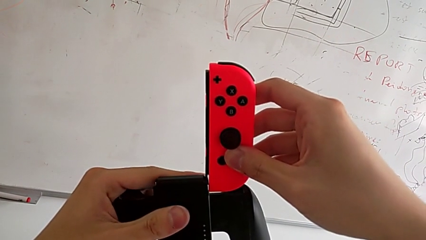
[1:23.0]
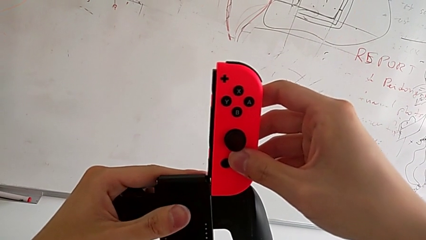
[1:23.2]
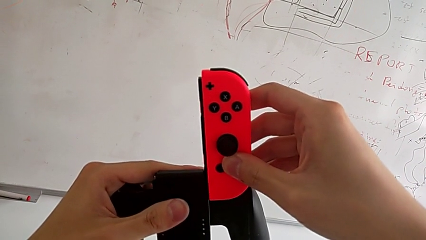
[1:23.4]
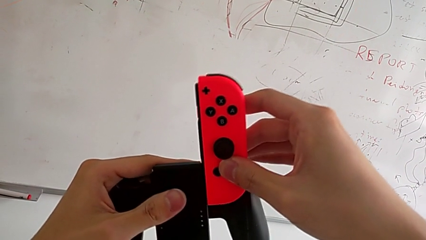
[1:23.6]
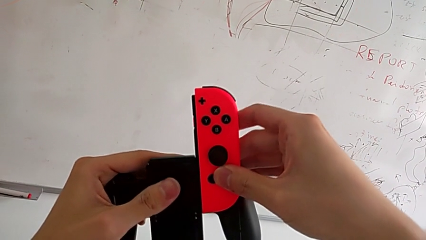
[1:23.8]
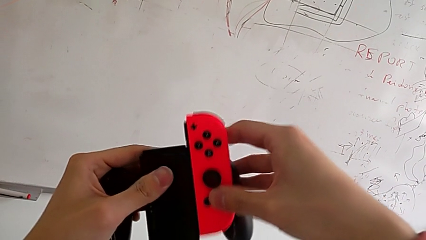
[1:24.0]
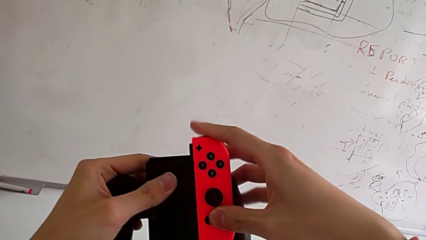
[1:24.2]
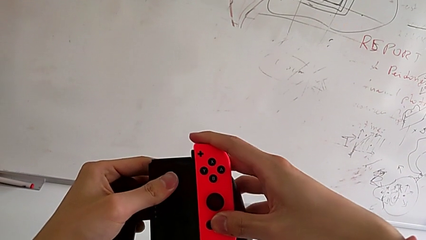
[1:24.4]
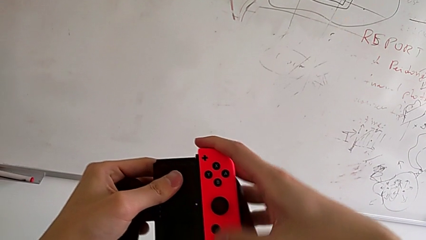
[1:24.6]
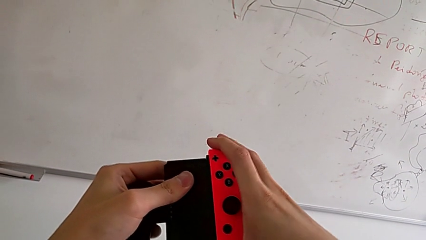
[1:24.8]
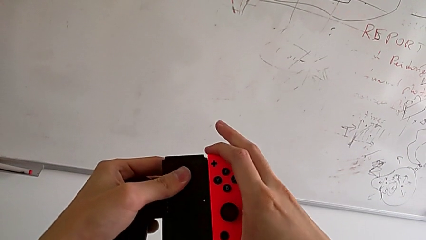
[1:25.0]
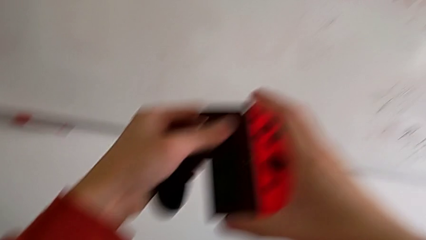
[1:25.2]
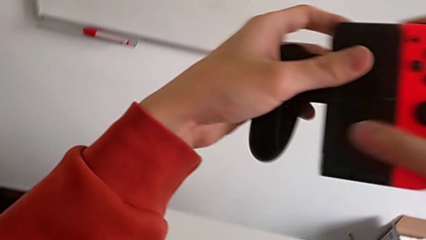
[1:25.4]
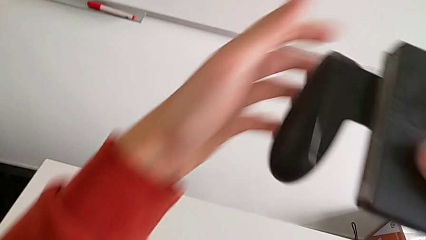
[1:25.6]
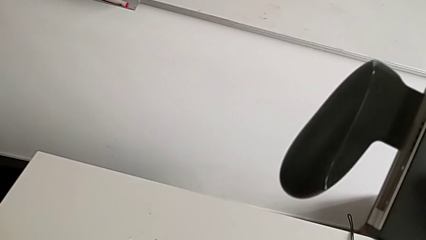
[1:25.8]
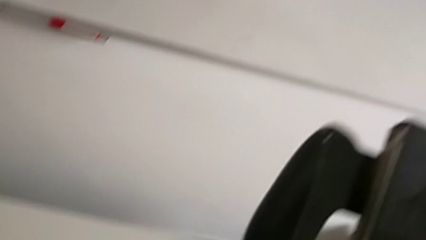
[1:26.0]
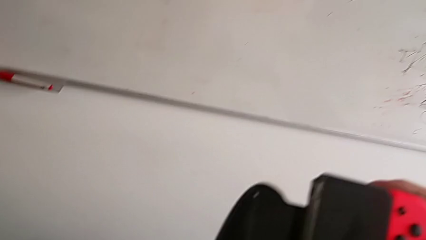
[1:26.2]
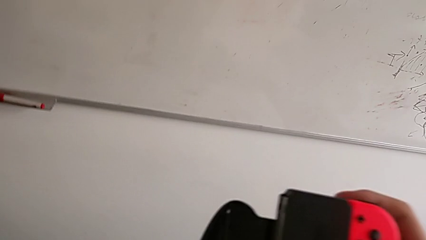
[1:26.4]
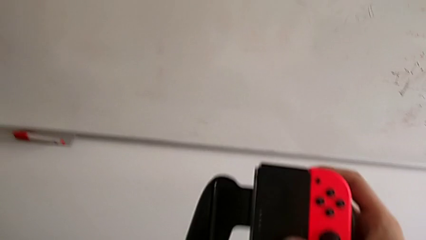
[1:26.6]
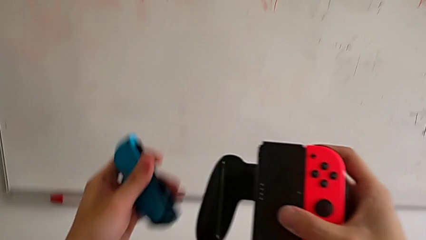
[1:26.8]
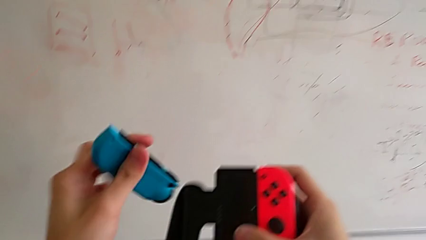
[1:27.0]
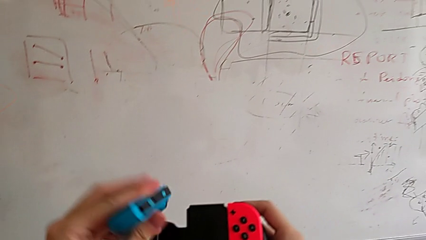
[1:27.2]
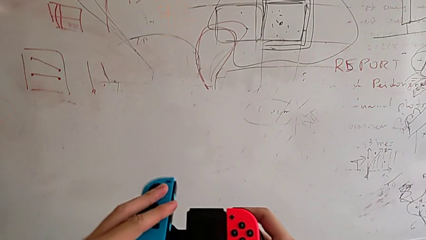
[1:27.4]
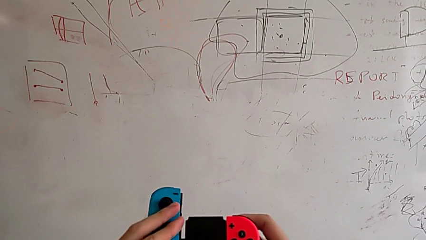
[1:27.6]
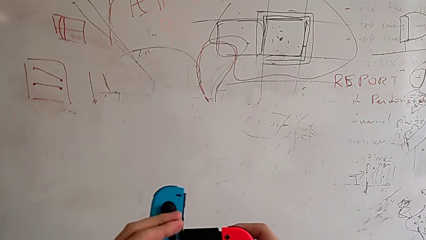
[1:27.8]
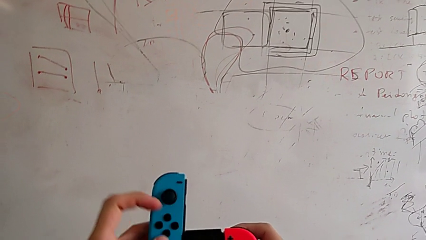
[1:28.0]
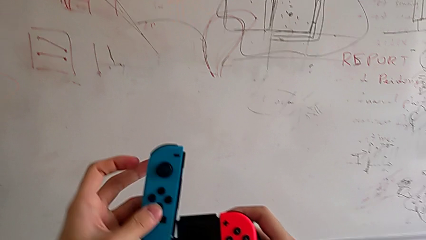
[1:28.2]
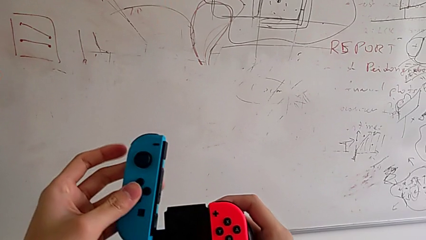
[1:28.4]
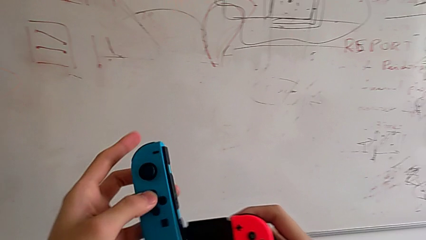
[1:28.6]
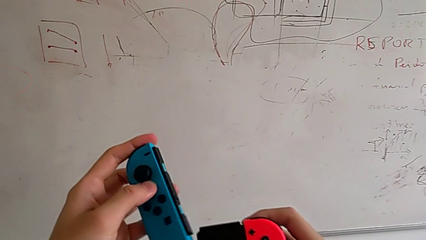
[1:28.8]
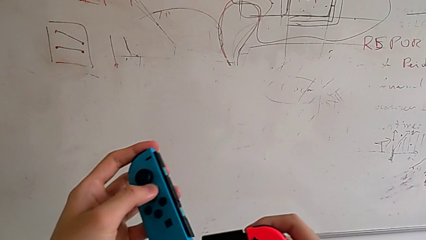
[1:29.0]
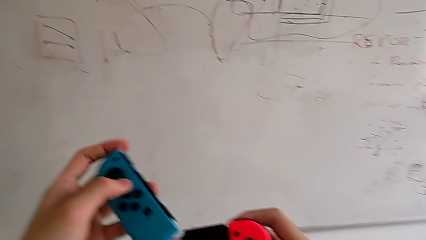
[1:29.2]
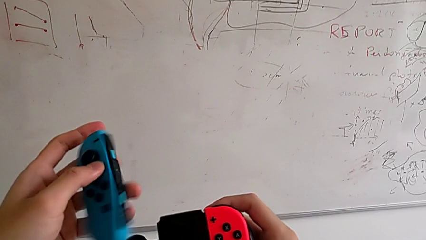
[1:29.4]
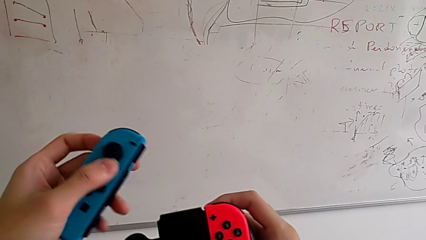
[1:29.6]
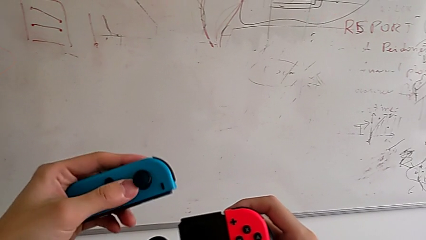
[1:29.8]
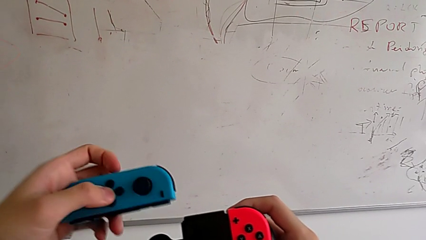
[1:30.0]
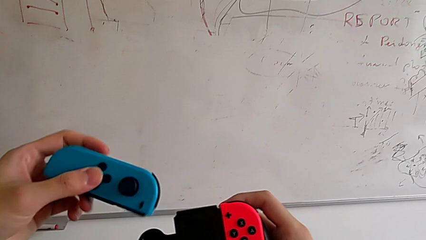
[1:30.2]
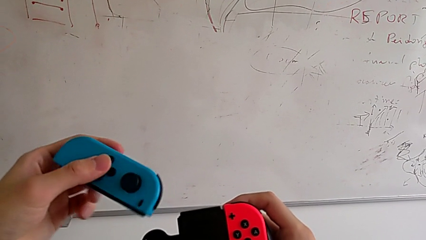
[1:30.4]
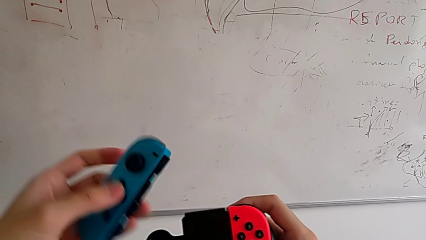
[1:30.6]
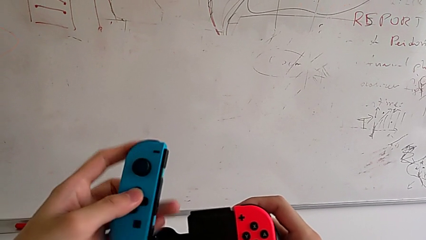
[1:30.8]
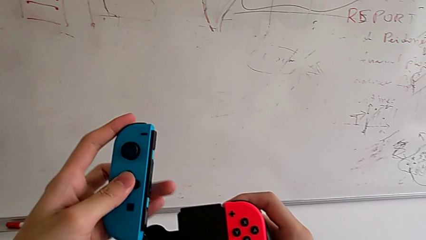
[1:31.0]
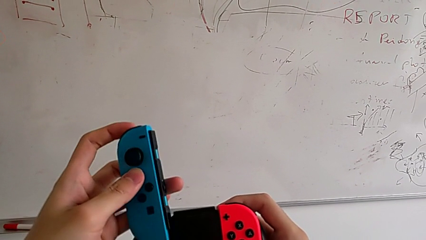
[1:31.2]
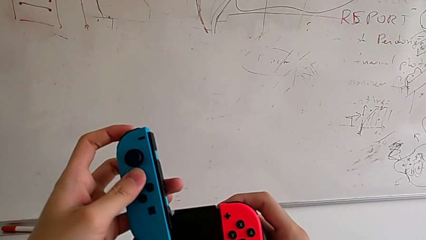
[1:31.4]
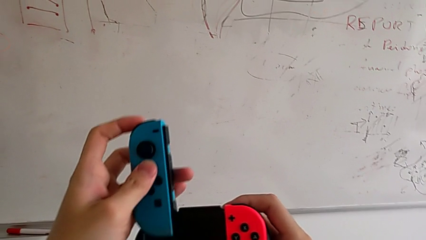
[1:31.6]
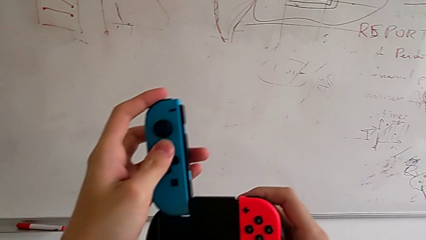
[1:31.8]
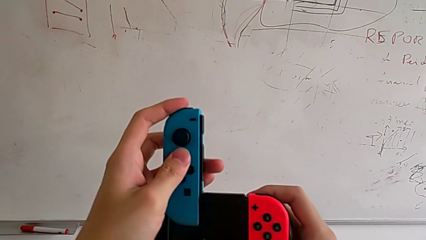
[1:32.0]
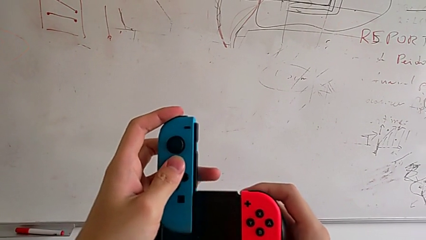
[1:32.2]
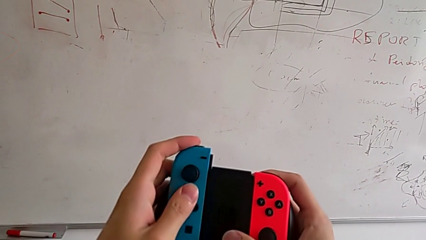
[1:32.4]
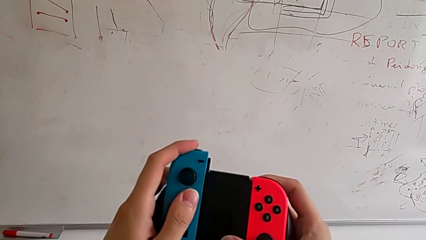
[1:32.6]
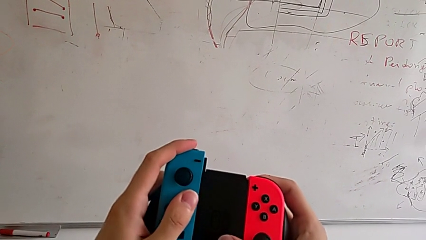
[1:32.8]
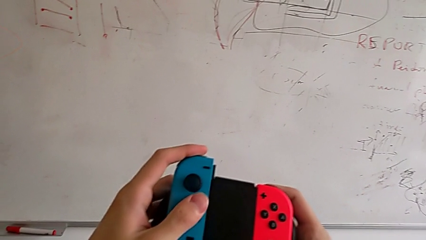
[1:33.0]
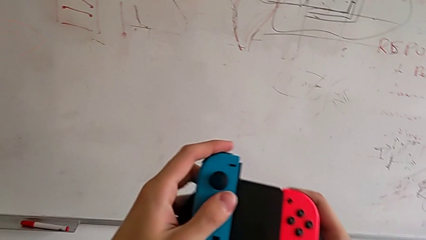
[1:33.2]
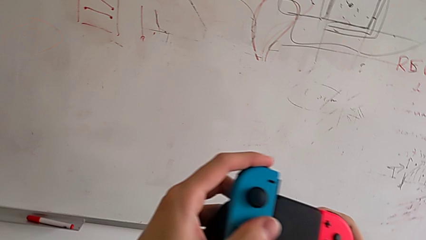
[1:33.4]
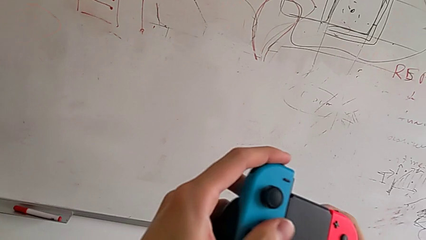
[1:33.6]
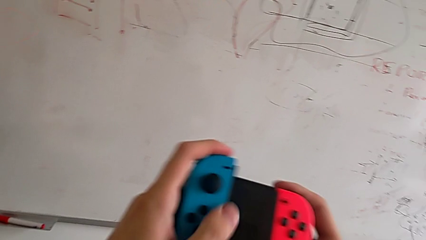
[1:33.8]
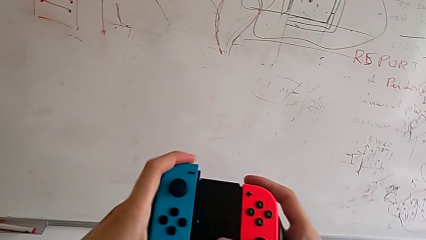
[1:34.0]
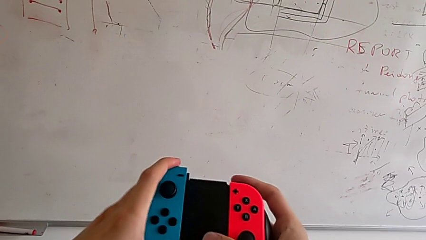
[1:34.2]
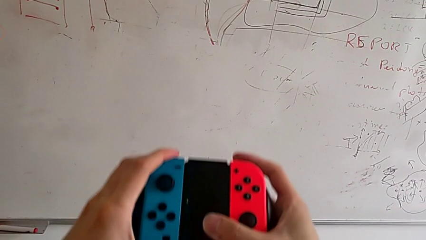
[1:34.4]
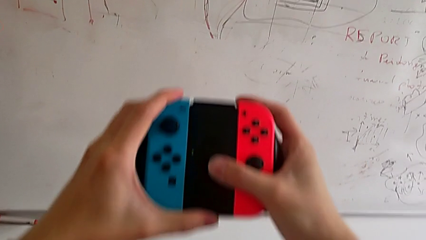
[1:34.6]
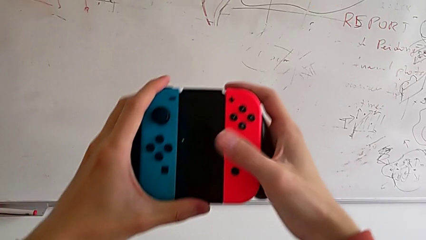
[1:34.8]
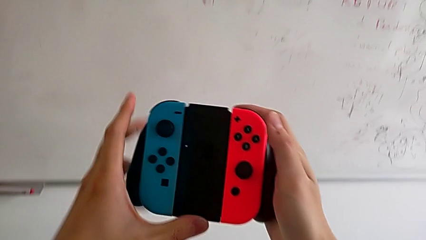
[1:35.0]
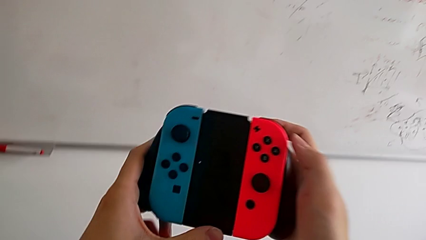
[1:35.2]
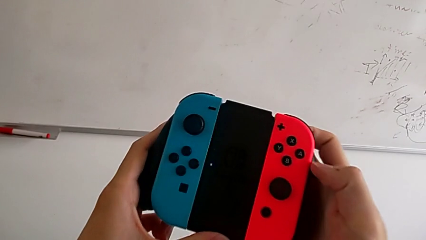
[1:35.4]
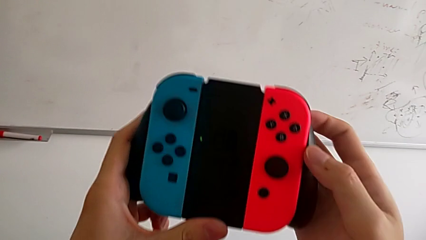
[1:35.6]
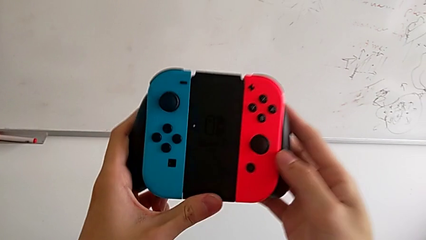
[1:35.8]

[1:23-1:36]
The camera wearer is placing the controller in the Joy-Con grip. They keep assembling the red Joy-Con controller and assemble the blue Joy-Con controller.

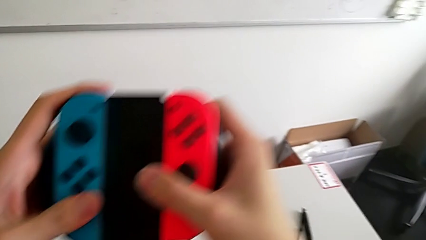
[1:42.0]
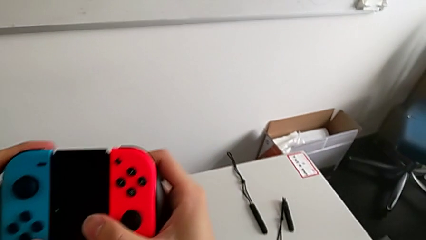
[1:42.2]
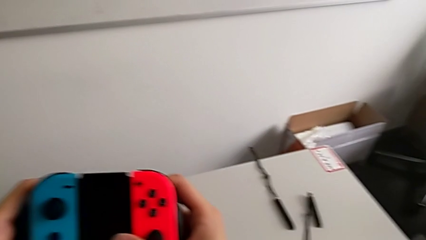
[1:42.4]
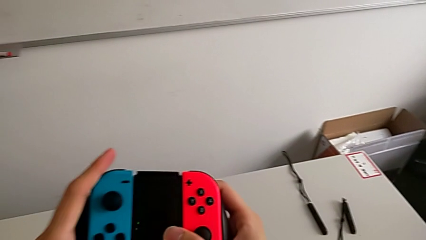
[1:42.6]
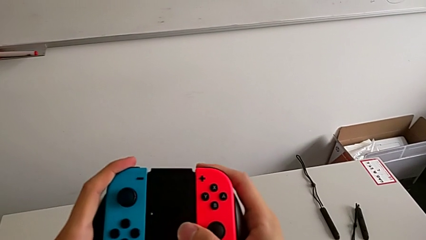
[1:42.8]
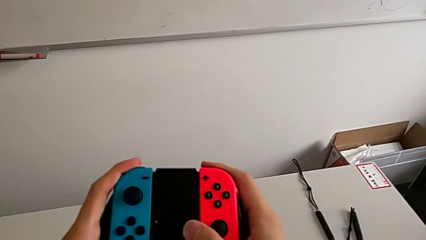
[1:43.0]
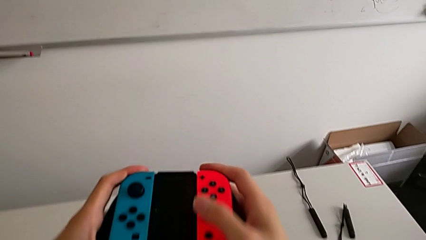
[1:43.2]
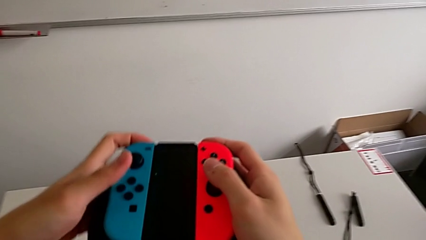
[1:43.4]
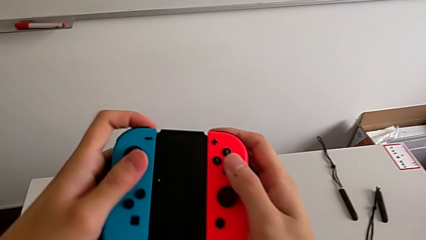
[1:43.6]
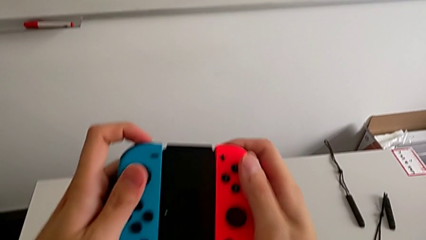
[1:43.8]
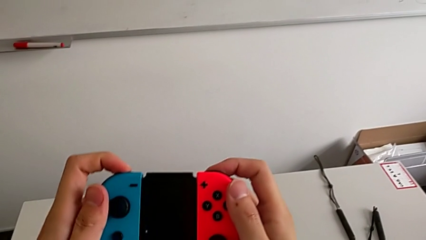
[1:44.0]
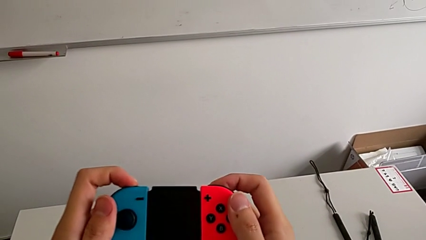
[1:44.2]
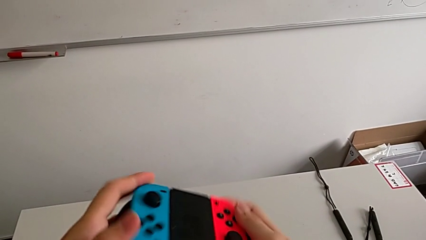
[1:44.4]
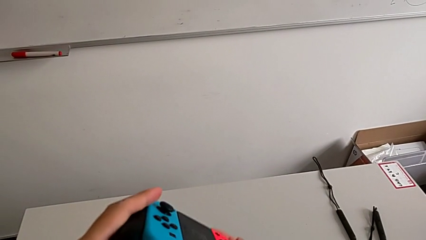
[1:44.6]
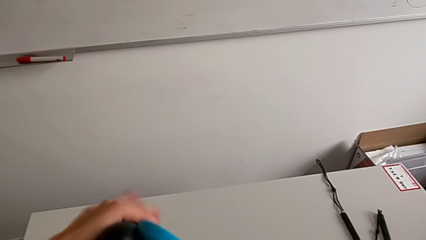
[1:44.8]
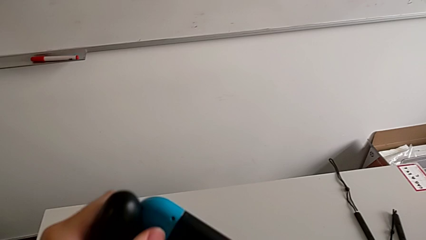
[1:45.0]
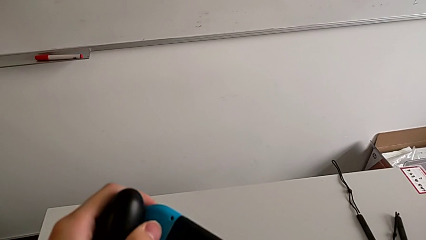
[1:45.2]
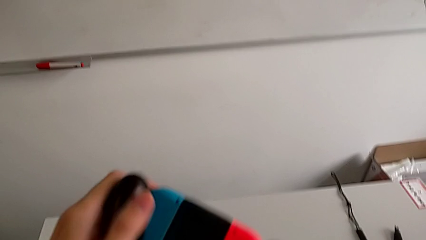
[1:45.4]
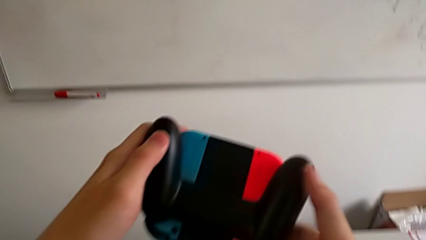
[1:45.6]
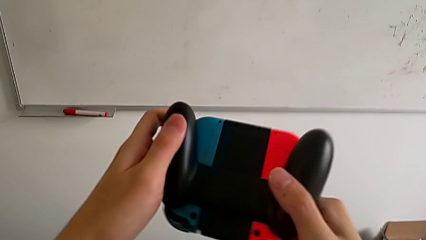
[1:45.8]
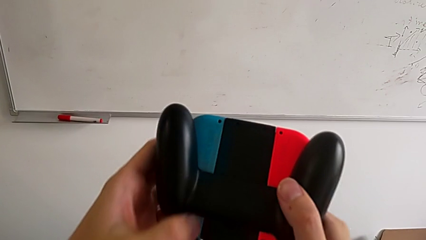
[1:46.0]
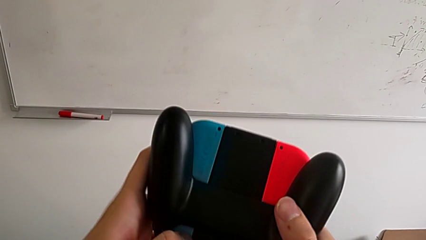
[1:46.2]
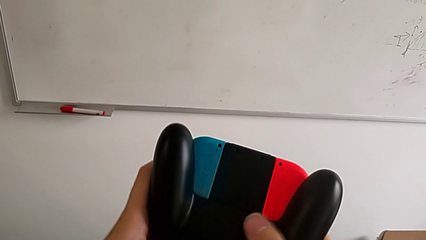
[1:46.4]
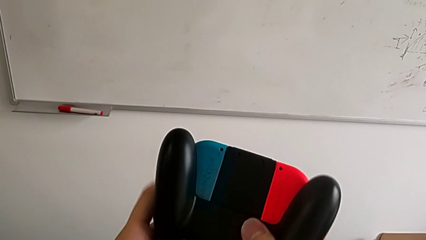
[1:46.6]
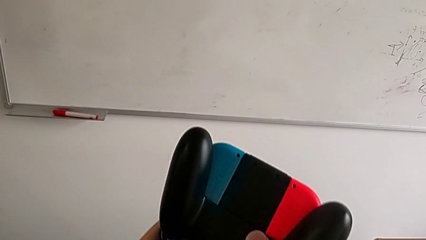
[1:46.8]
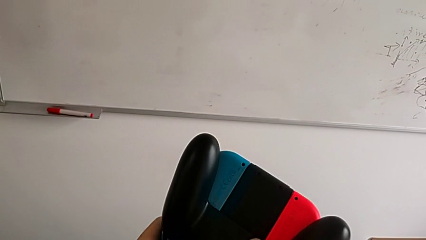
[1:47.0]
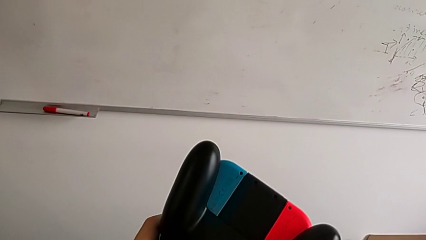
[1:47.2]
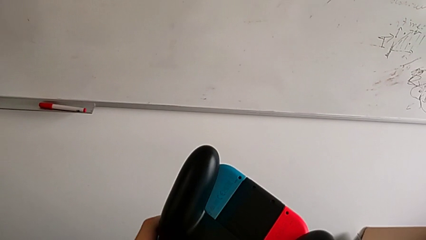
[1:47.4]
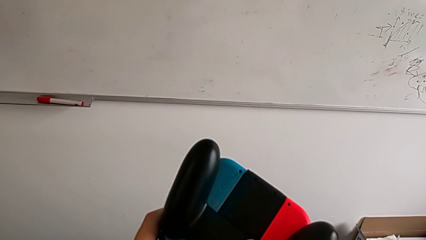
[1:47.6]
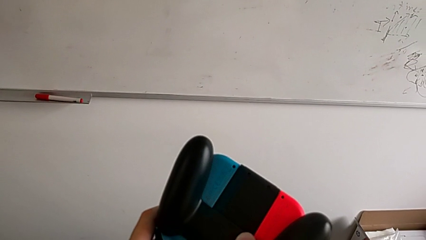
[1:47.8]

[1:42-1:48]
The camera wearer is exchanging the controller from a Joy-Con grip to a Joy-Con strip. They flip the upper Nintendo Switch.
